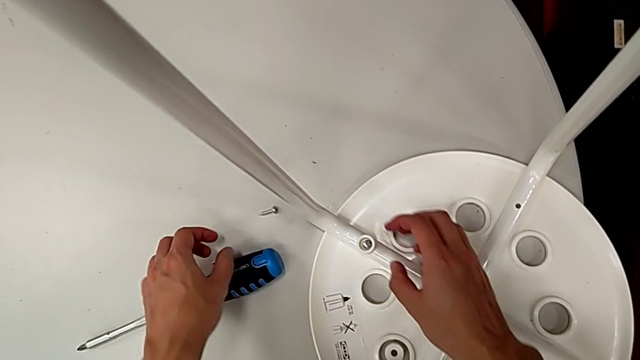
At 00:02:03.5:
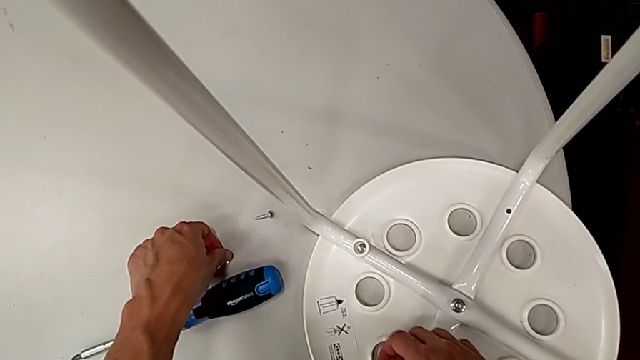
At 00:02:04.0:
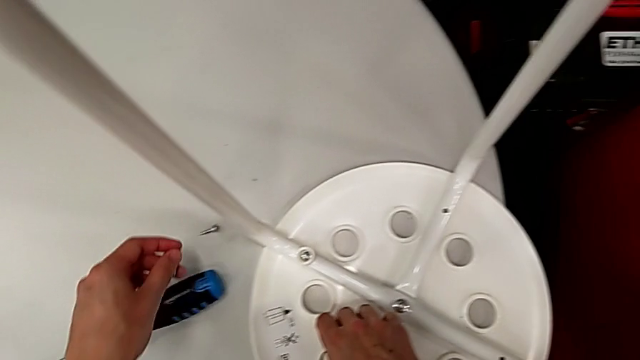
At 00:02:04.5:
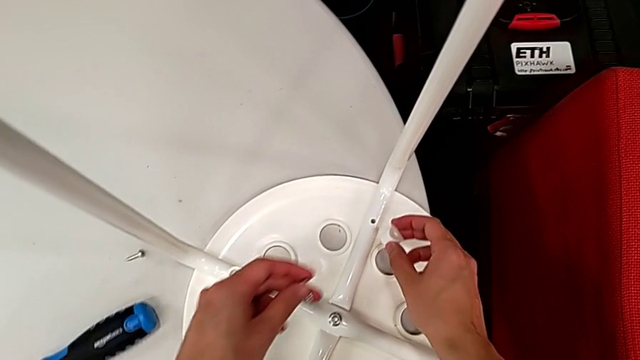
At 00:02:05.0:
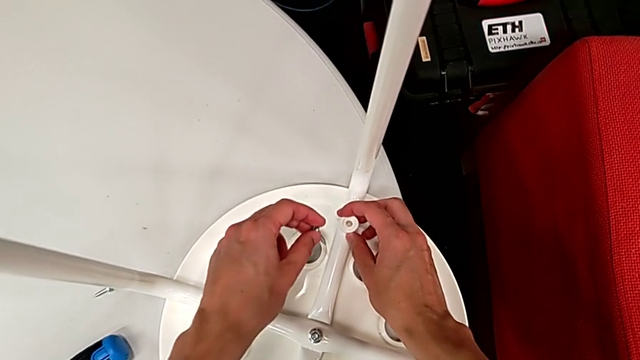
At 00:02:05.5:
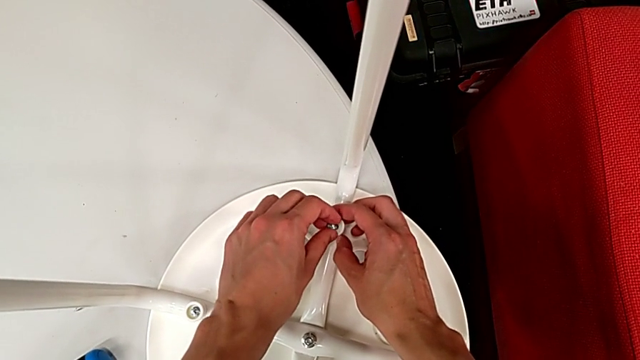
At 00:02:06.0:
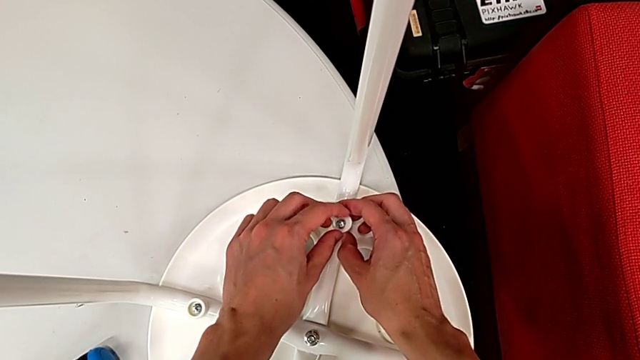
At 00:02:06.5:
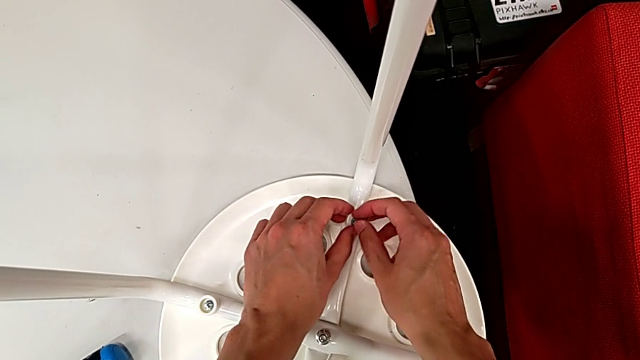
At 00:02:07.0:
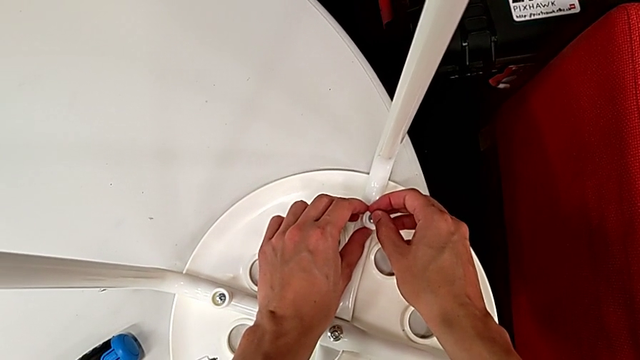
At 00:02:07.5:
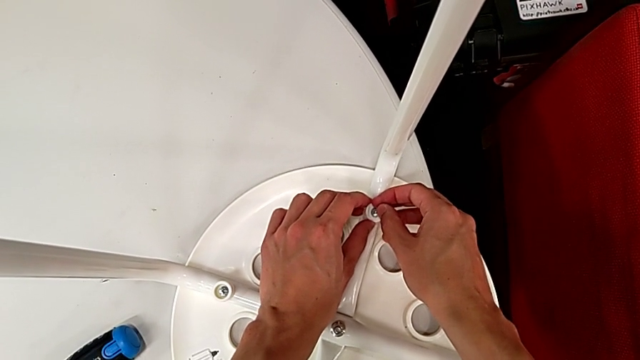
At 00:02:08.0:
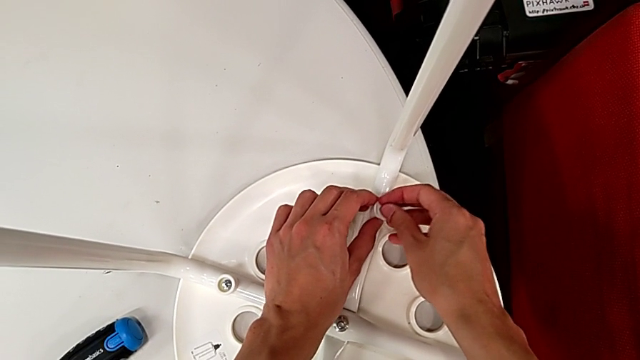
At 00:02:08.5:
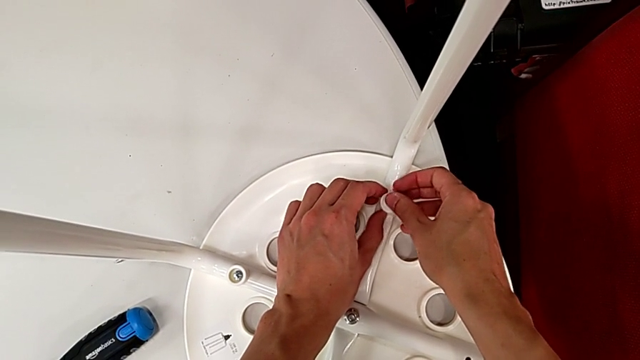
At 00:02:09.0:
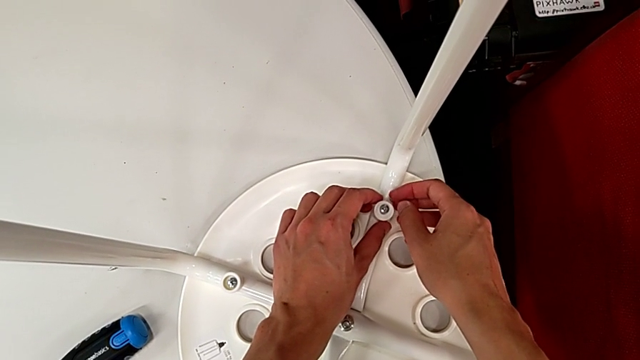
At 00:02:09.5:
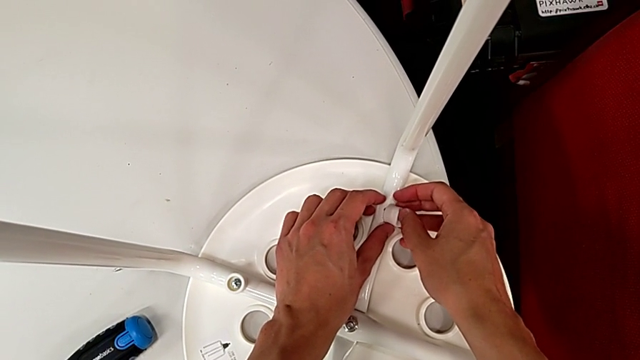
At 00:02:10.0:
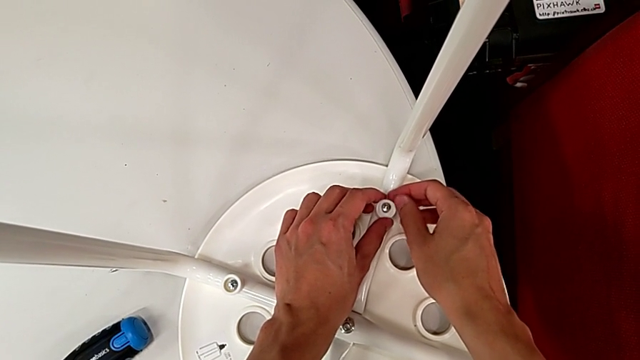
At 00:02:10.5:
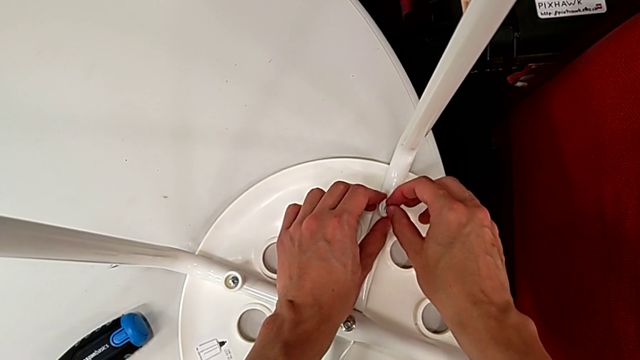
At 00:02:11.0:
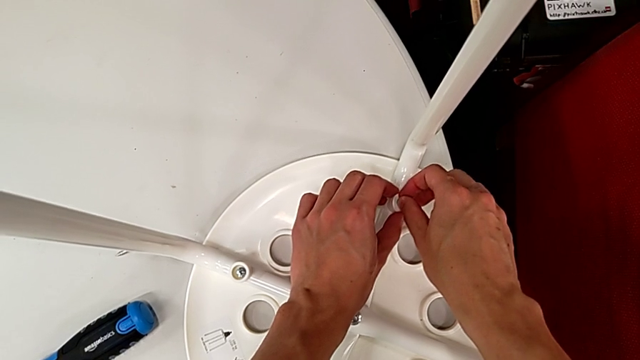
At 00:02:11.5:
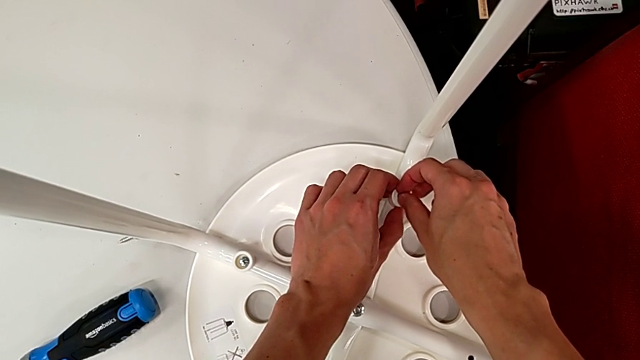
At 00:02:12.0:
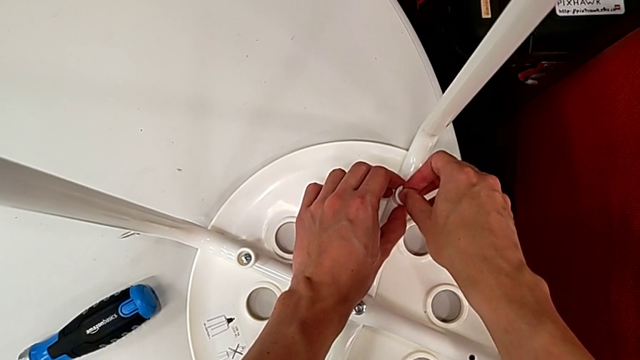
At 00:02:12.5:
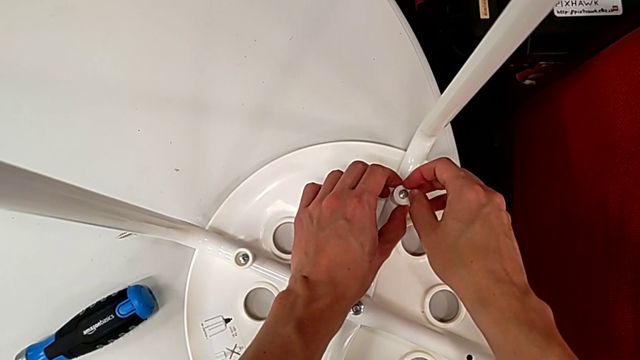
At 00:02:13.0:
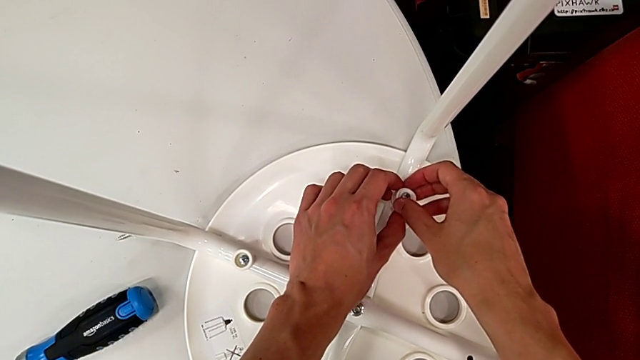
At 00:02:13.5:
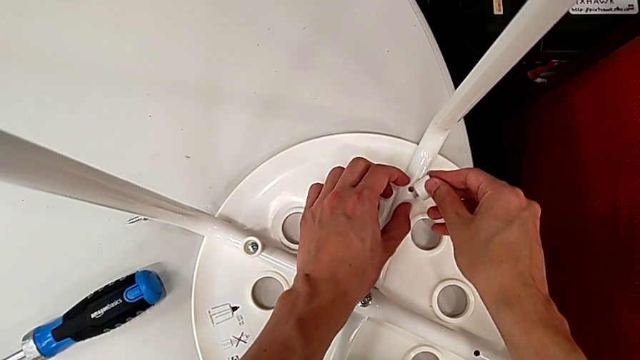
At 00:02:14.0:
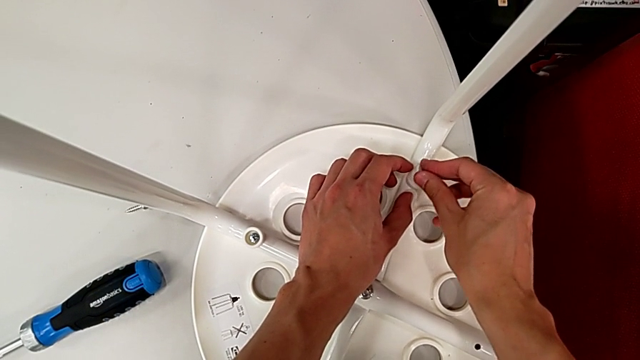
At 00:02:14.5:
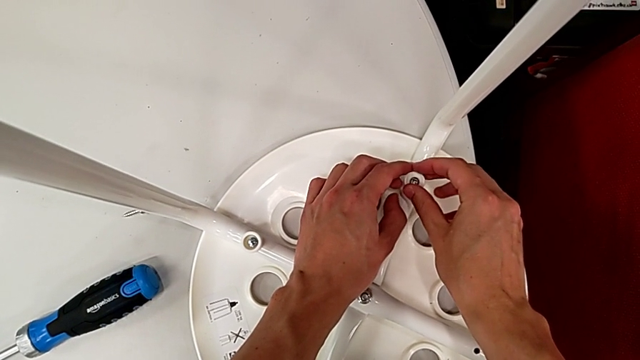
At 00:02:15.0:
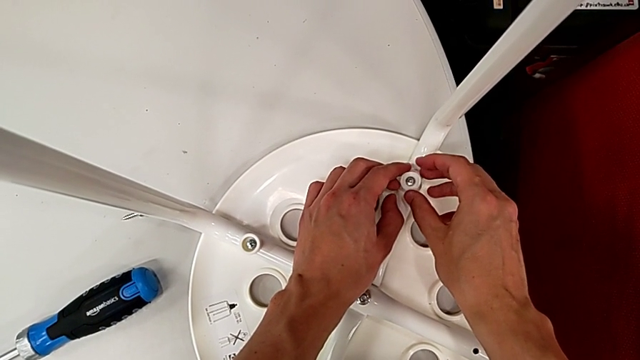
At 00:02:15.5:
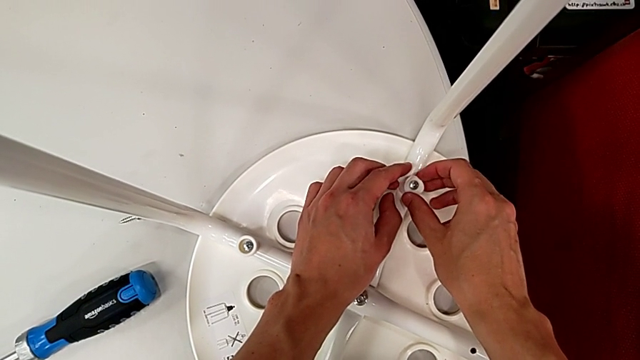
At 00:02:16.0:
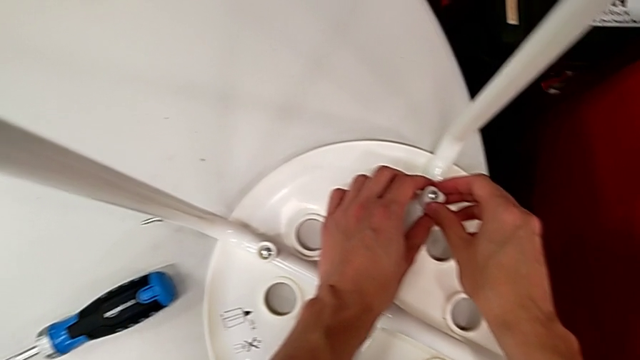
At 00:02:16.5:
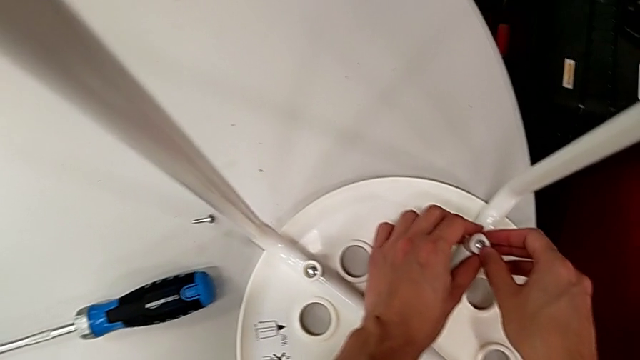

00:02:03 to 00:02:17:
The camera wearer is assembling the legs with the seat. They grab the screw with the left hand, grab the washer with the left hand and wrongly align it, placing the saddle washer in the wrong position. They insert the screw and align the washer. They wrongly inspect the screw, placing the saddle washer in the wrong position, and align the washer, with the saddle washer still in the wrong position.

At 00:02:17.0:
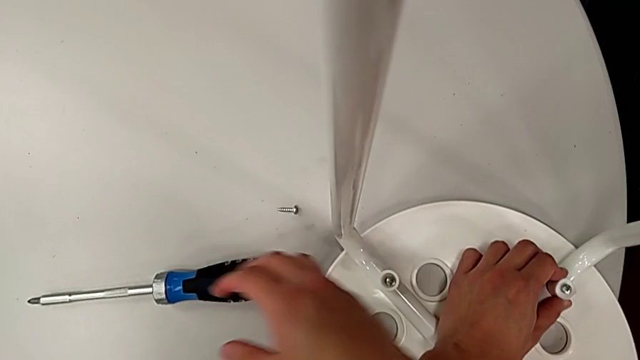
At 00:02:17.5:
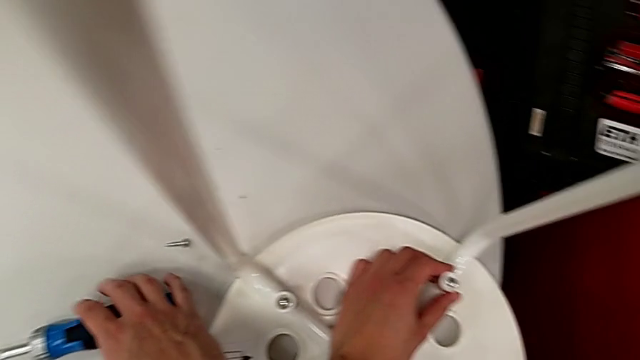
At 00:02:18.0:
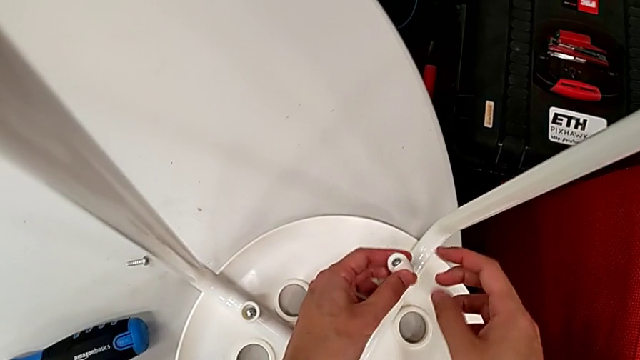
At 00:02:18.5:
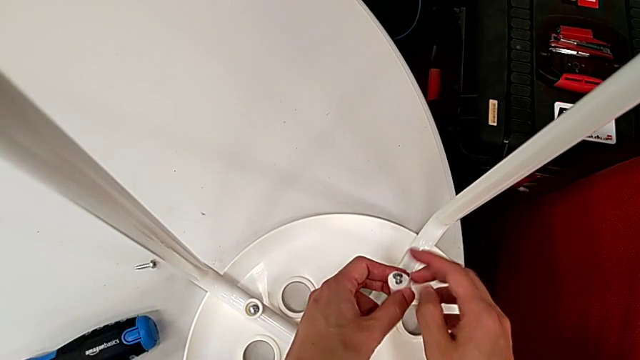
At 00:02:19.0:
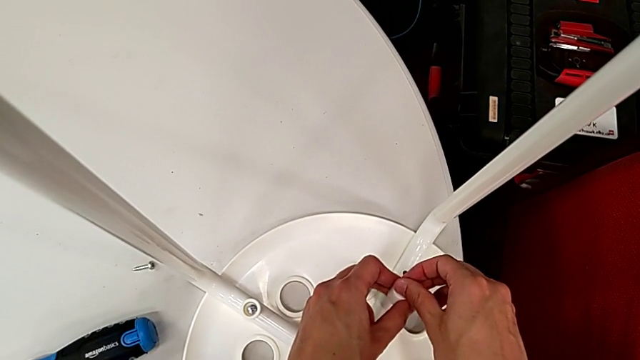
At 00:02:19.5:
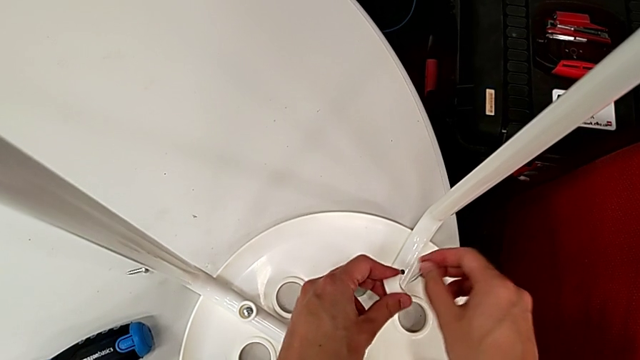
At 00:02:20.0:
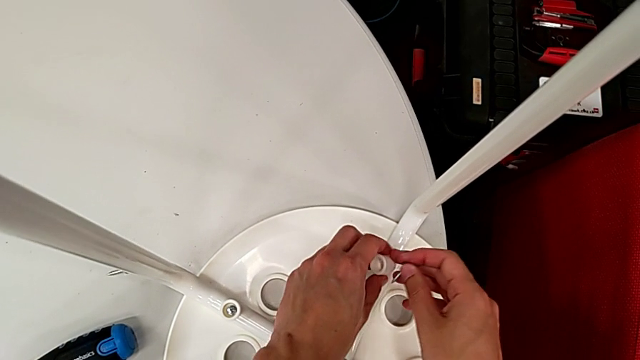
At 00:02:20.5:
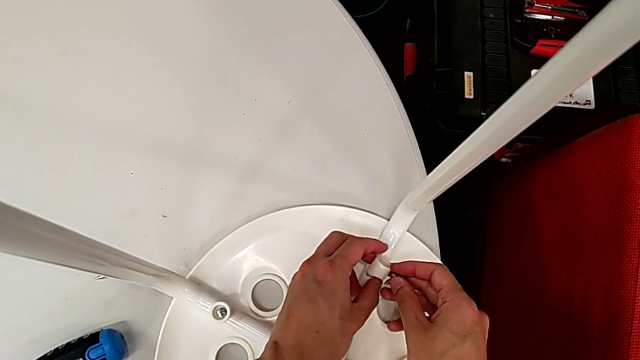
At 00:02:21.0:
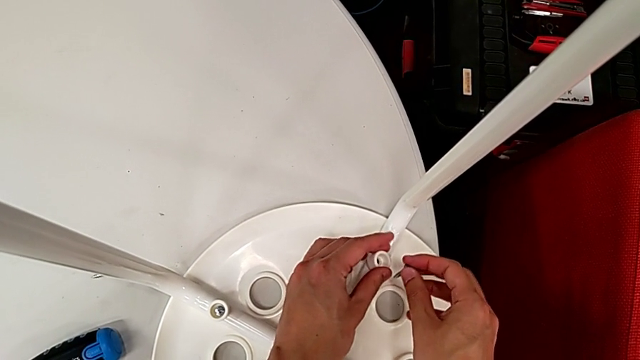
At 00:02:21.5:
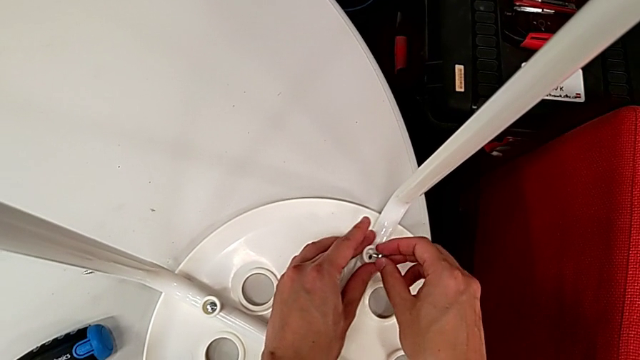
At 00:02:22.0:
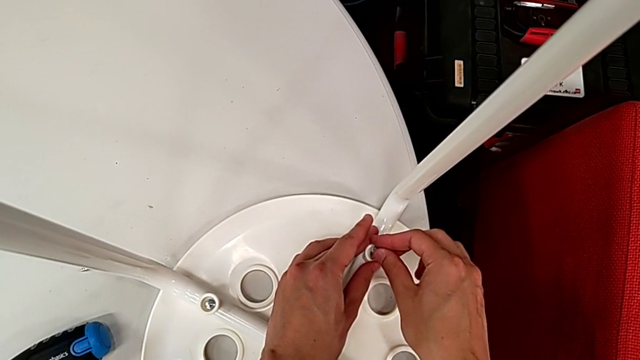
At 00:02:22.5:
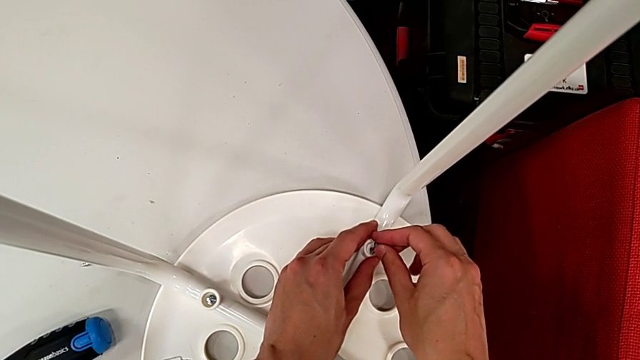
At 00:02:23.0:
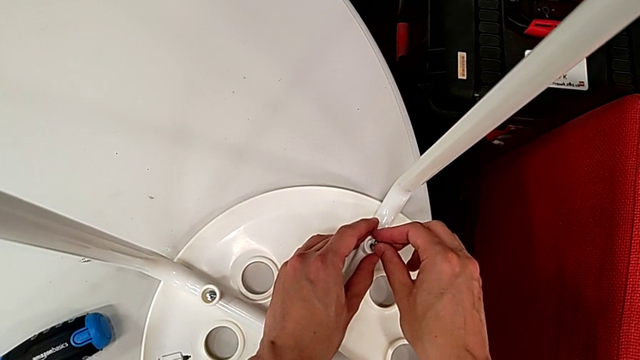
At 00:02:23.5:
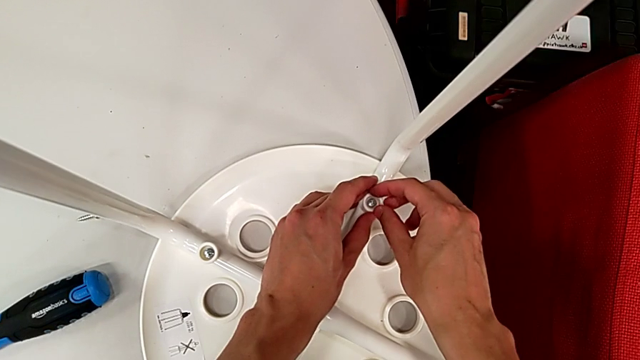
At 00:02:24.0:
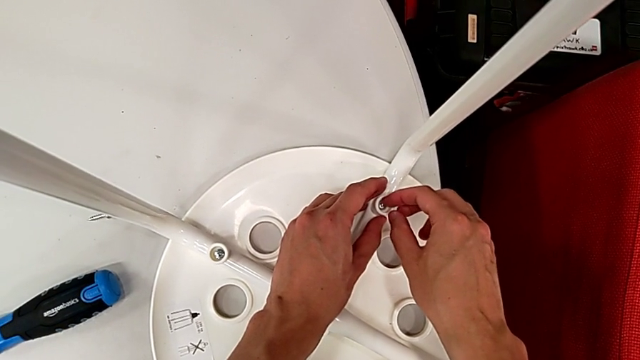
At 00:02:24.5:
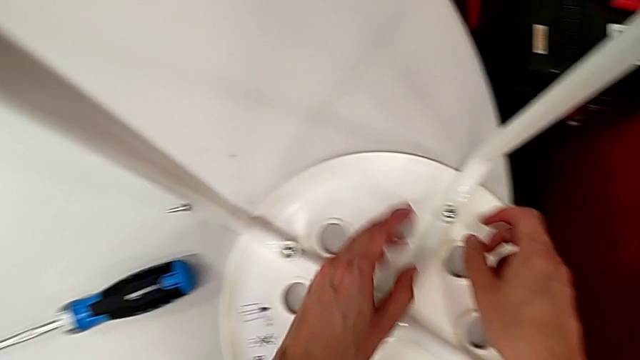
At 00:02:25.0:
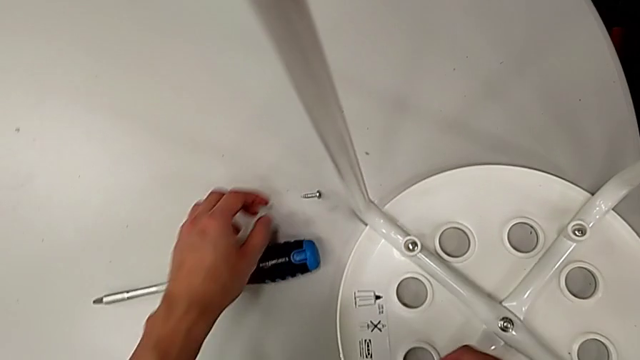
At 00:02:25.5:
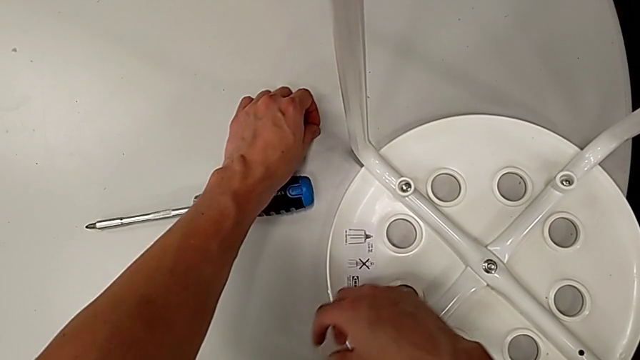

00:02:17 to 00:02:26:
The camera wearer is assembling the legs with the seat. They withdraw the screw, align the washer, insert the screw and grab it.
